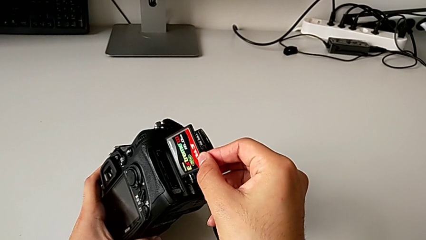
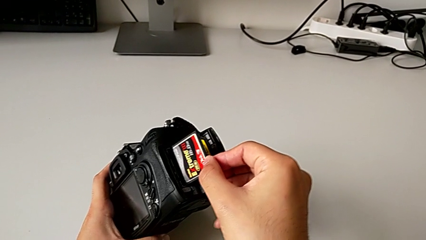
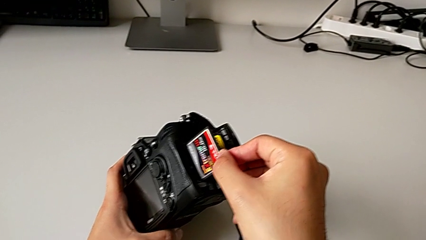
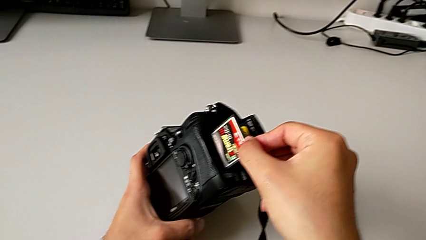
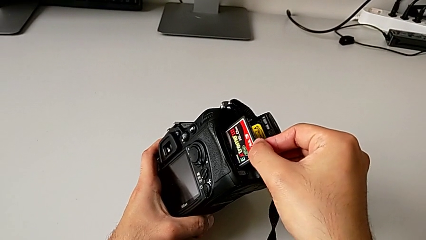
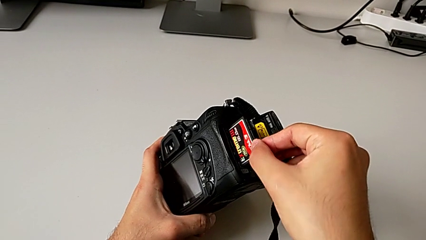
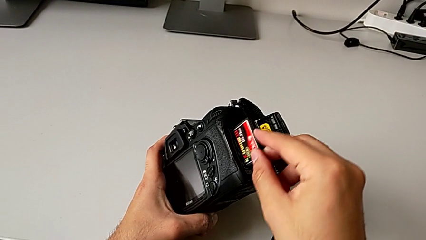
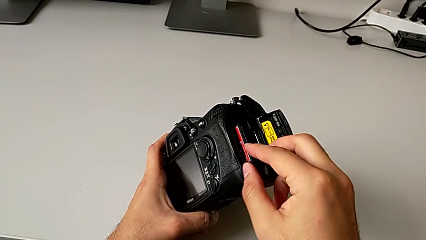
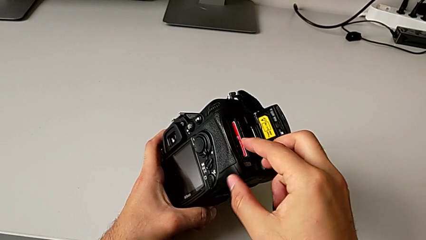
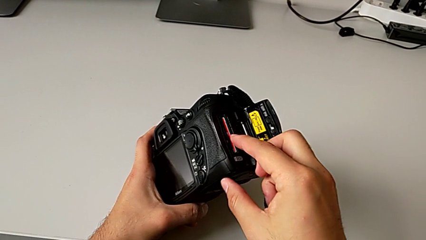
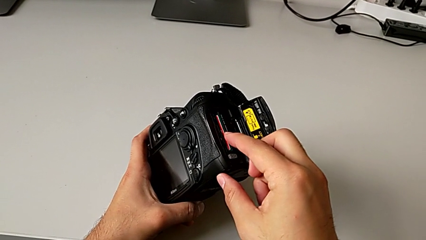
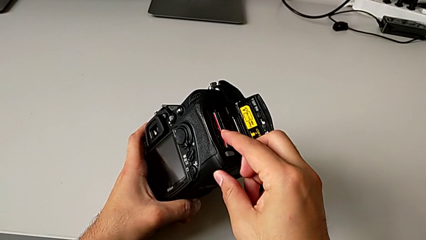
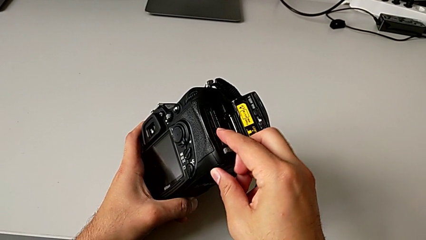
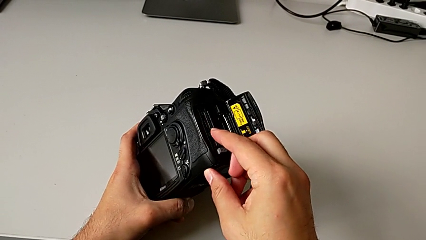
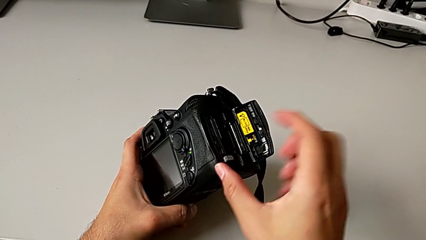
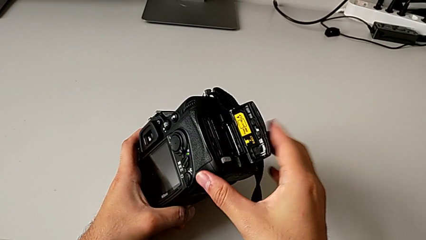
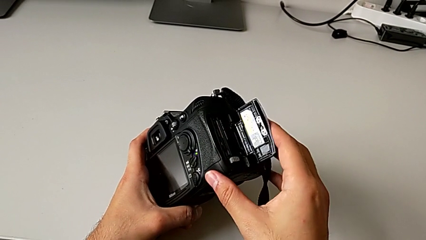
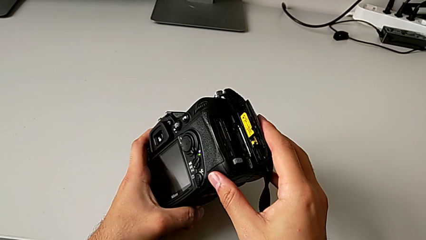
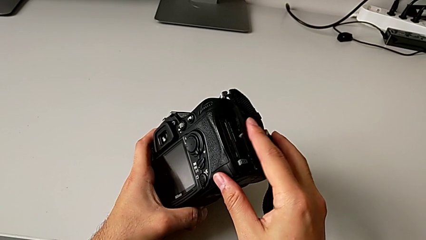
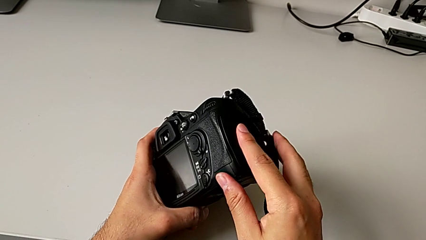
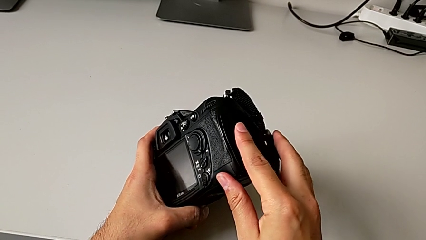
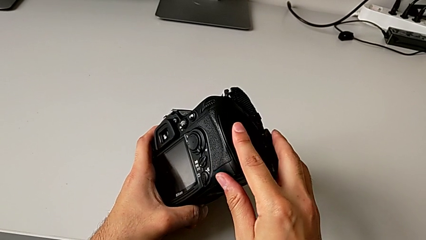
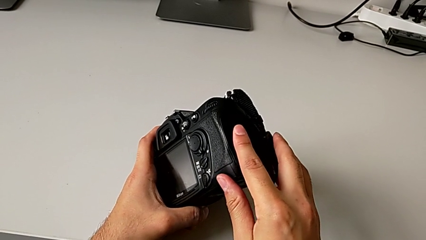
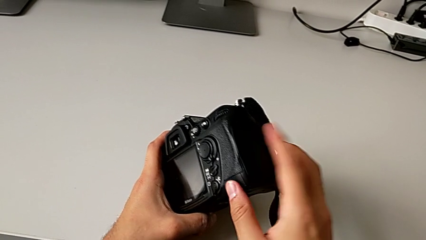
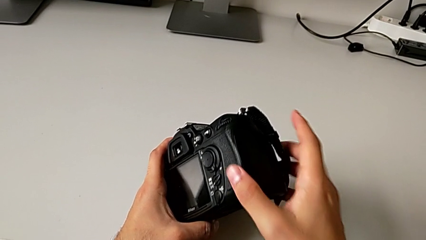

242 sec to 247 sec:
The camera wearer inserts the SD card back into the DSLR. They insert the SD card and close the battery door.
